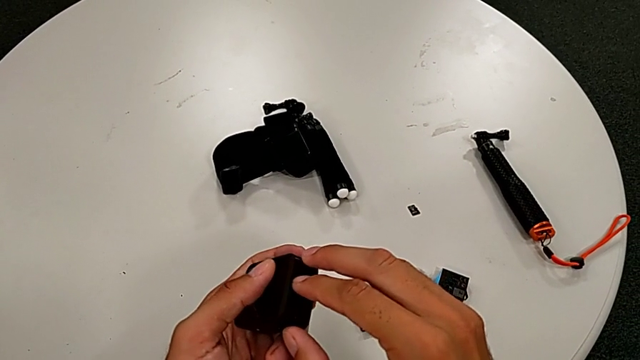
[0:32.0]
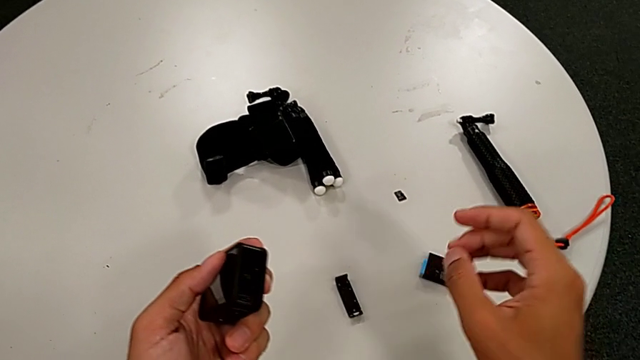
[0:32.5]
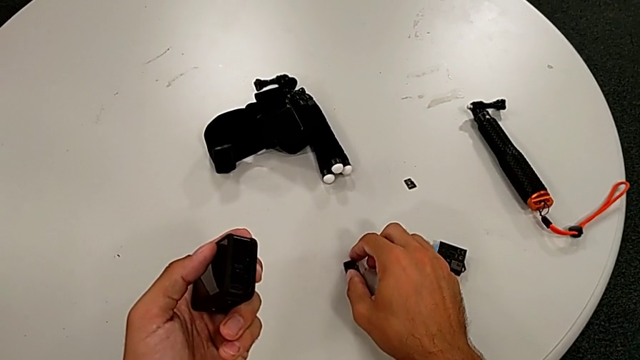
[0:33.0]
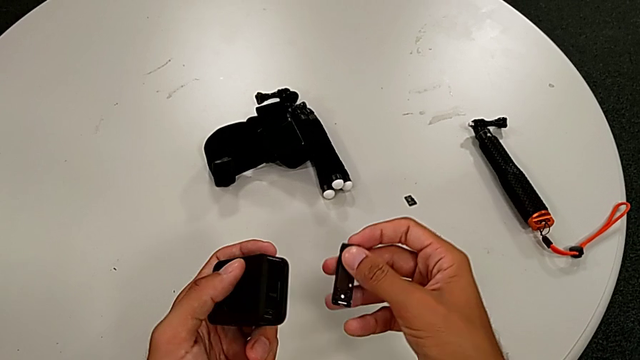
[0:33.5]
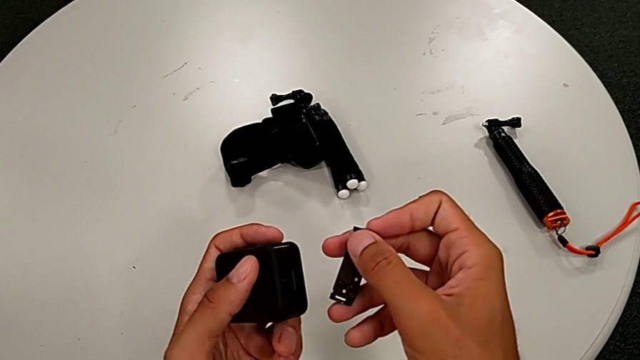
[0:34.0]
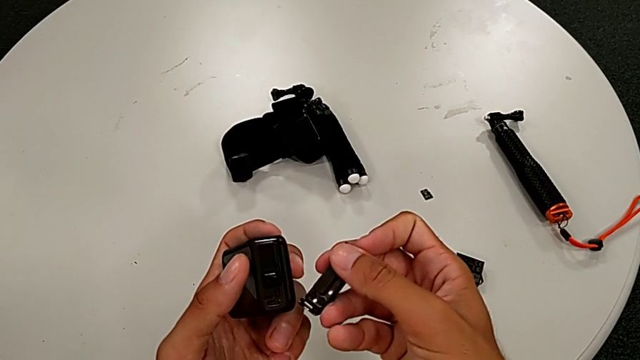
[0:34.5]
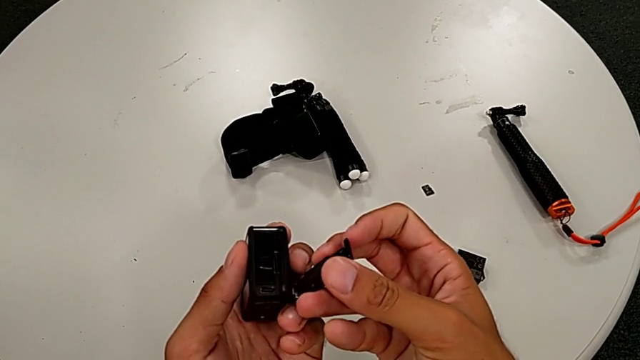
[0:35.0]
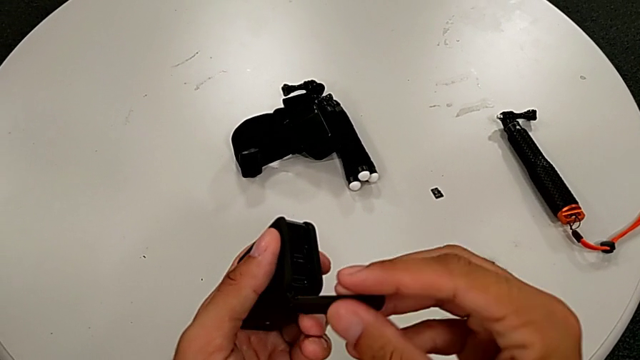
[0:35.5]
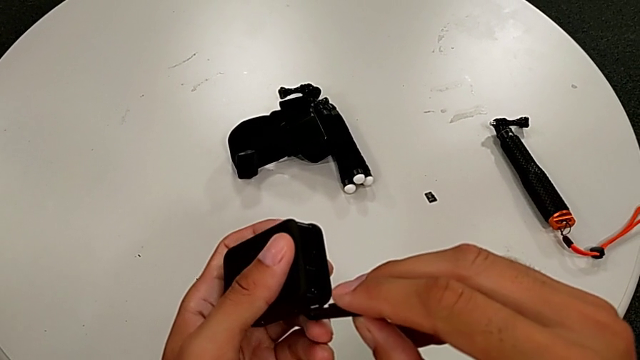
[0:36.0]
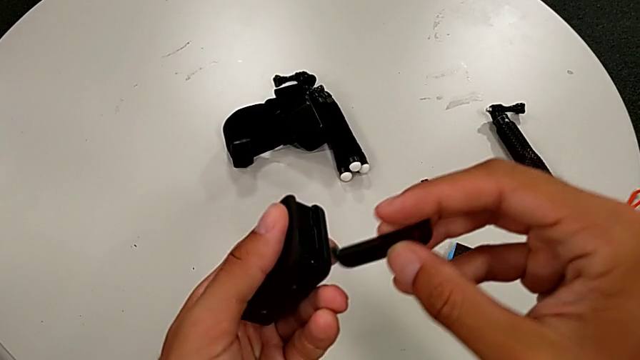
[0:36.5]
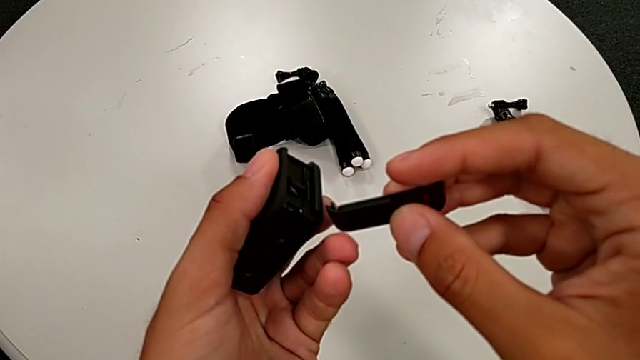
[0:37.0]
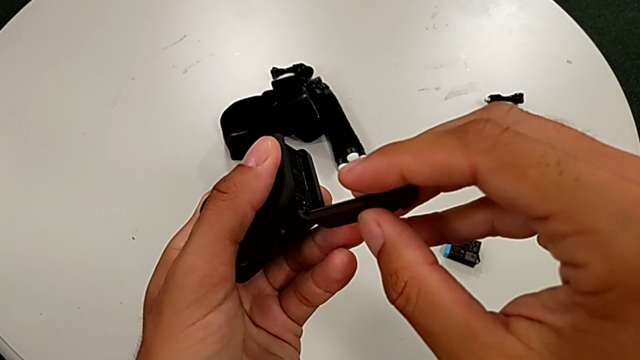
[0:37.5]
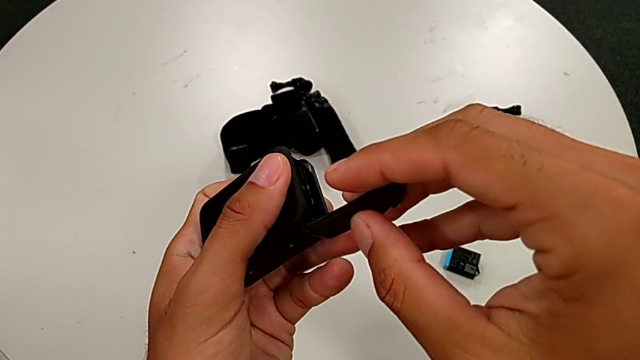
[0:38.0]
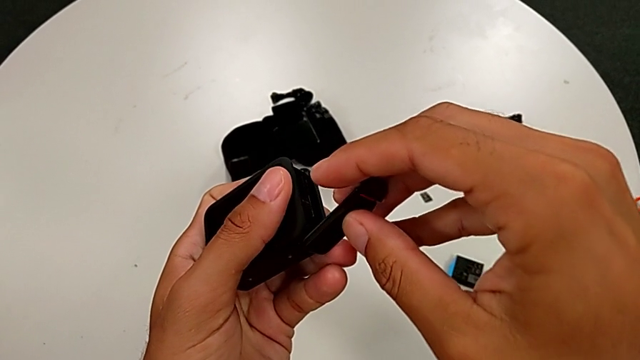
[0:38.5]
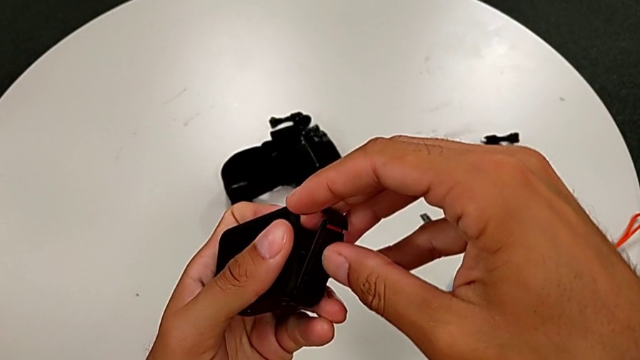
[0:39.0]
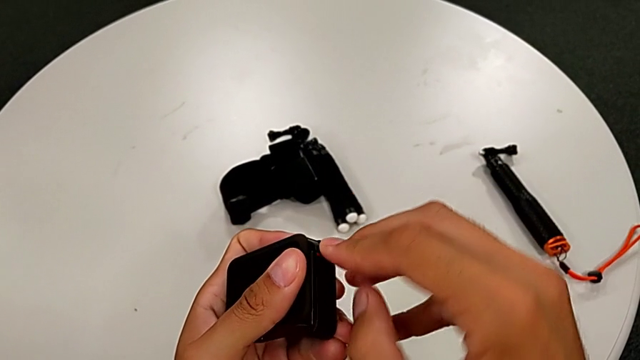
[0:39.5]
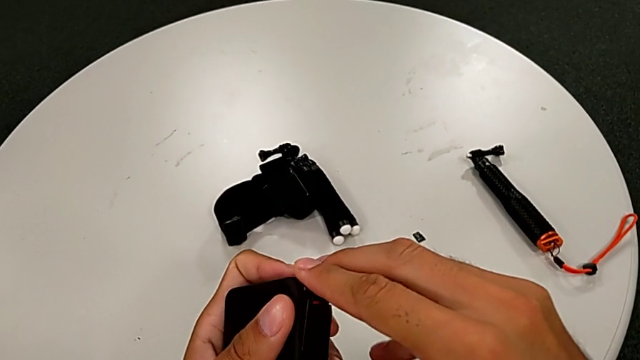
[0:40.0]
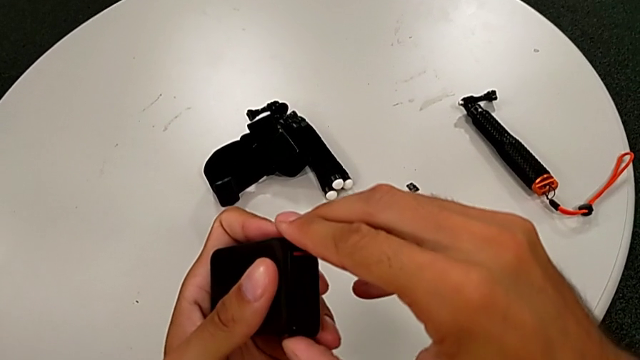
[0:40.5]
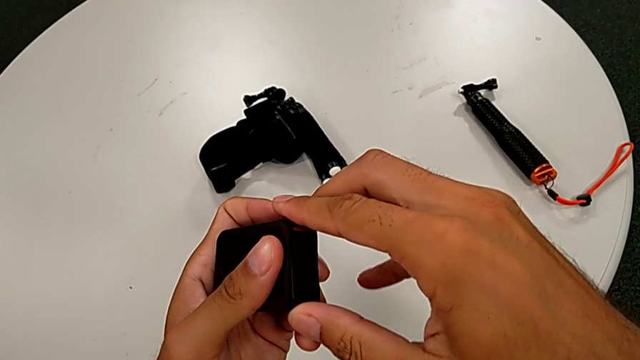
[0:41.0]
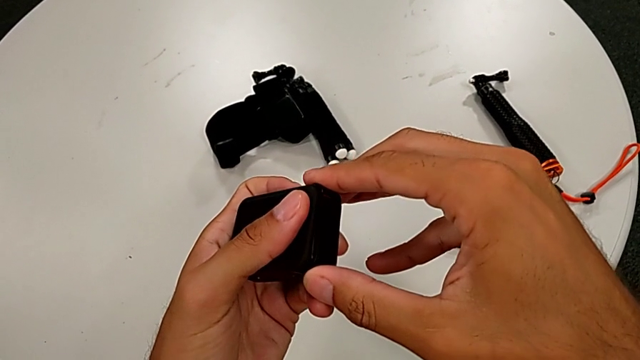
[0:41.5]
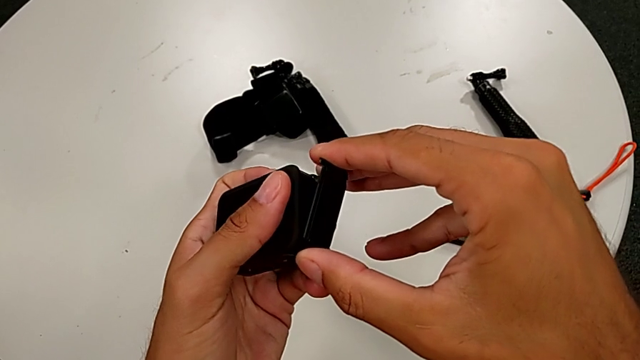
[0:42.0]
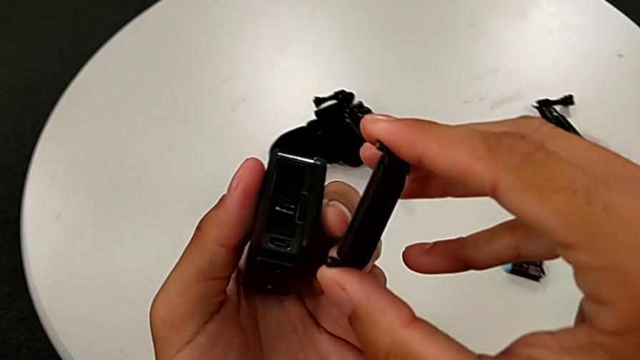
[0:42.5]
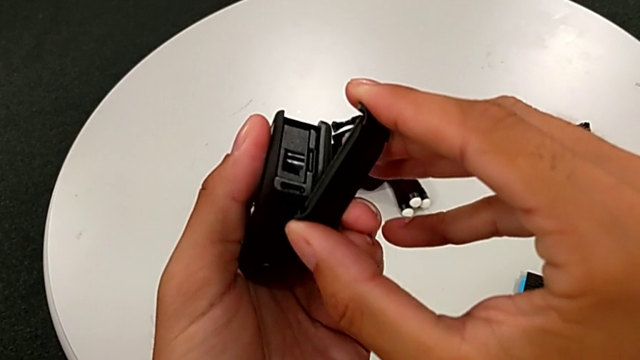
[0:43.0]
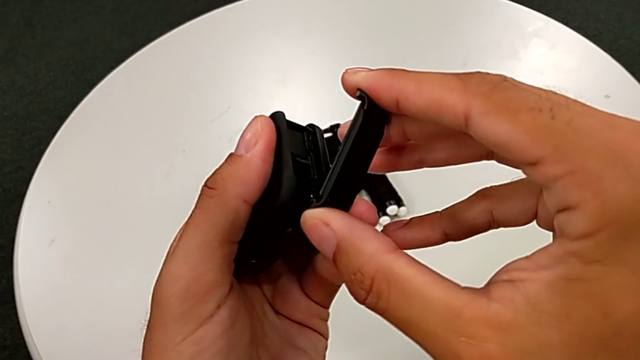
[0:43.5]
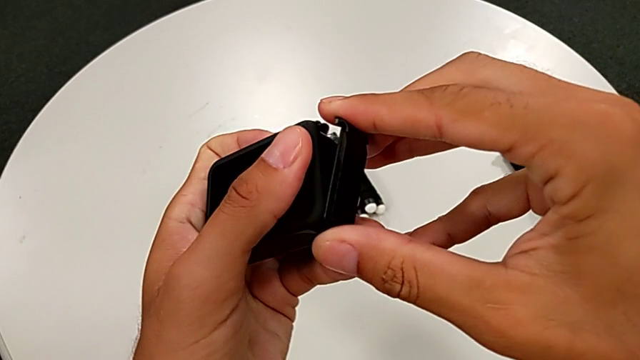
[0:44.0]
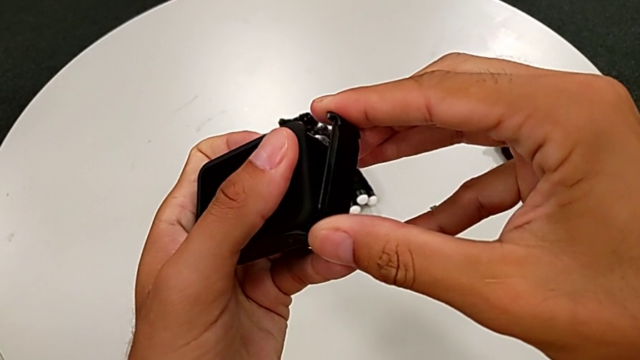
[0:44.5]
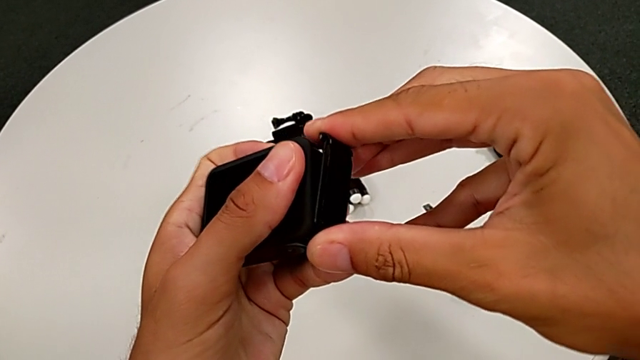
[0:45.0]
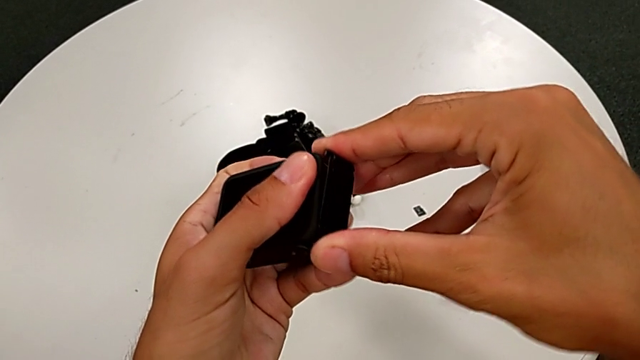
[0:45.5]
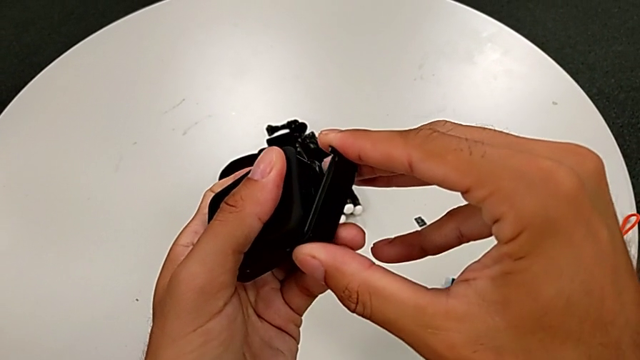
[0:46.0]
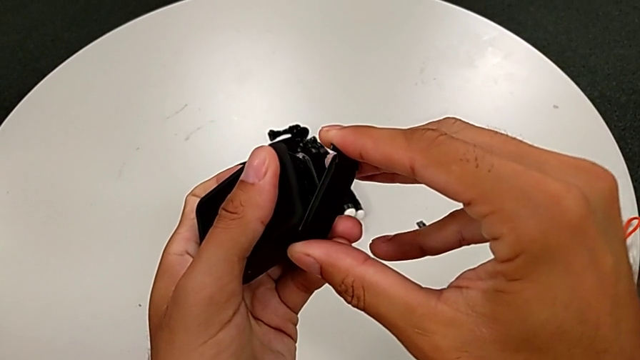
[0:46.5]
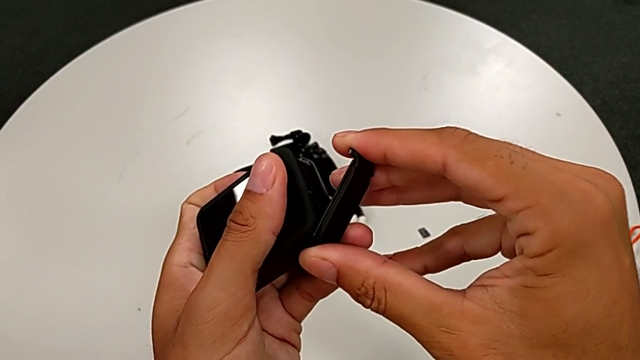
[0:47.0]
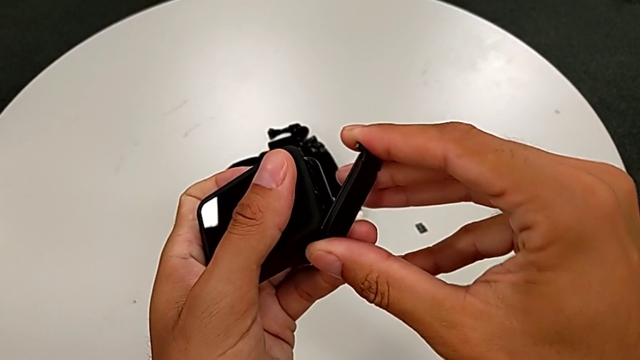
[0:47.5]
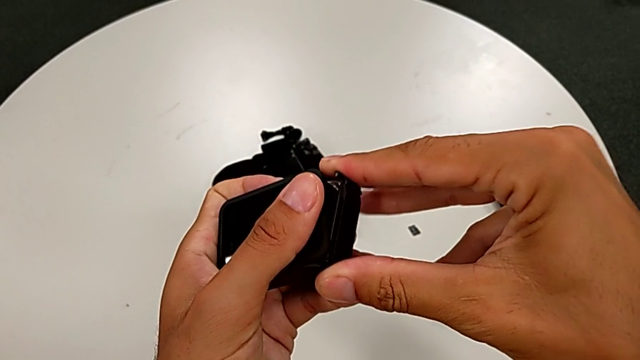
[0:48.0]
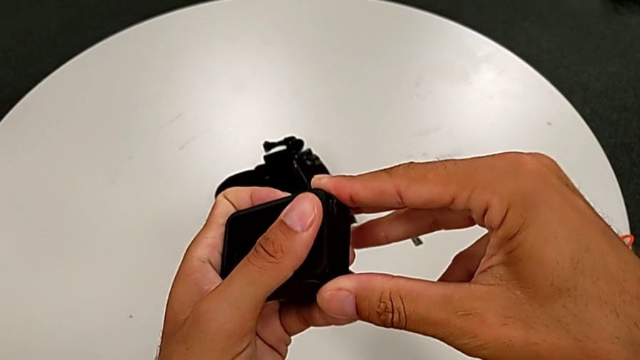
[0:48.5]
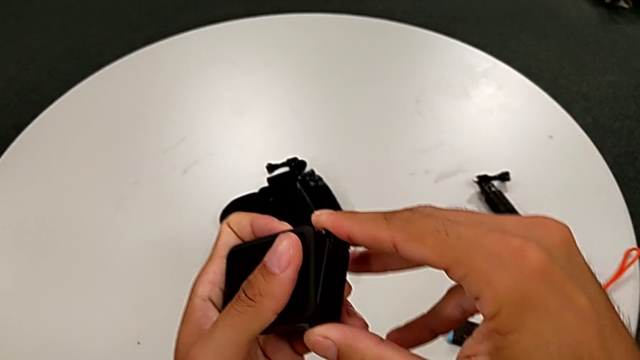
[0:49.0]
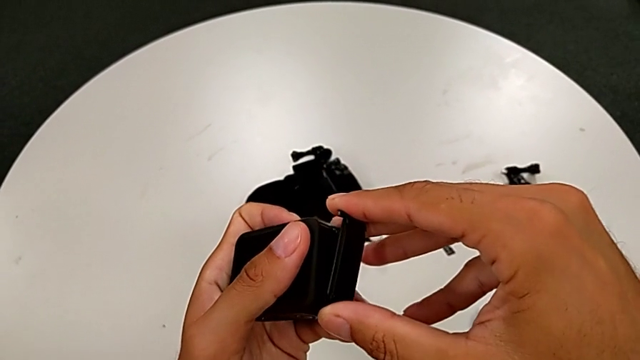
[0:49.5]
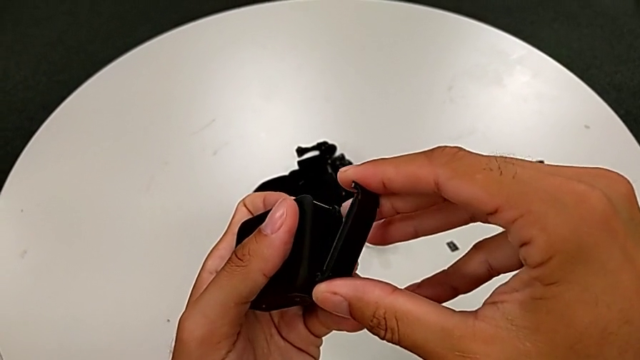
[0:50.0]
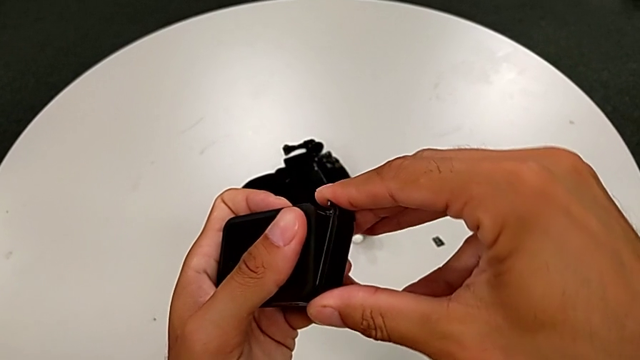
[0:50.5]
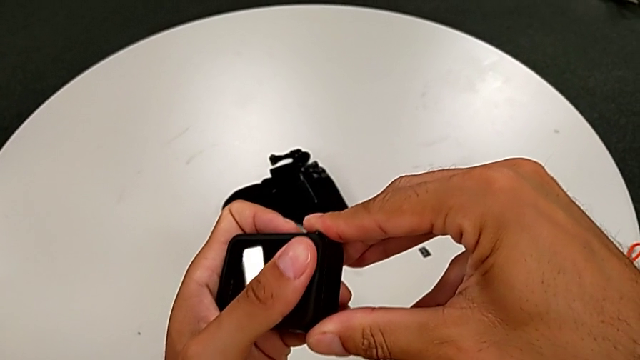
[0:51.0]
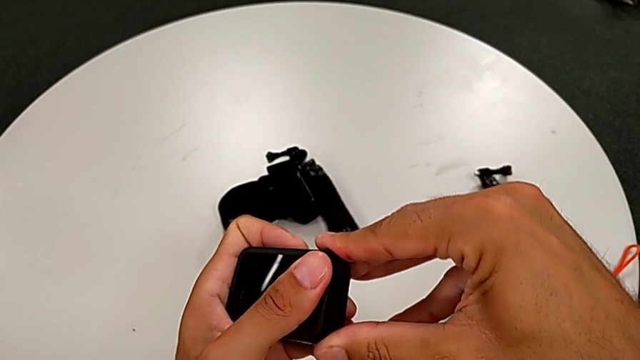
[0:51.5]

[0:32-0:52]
The camera wearer is changing the battery regularly. They grab the battery door and wrongly close it, trying to attach the battery door.

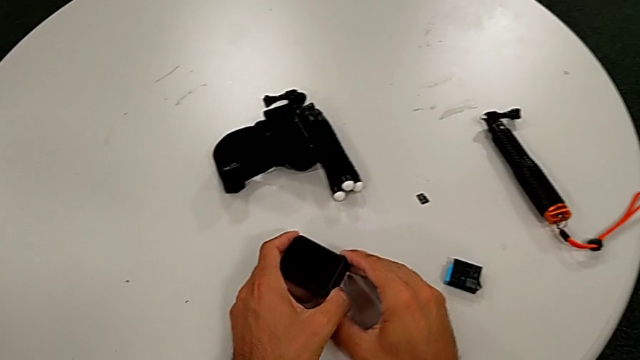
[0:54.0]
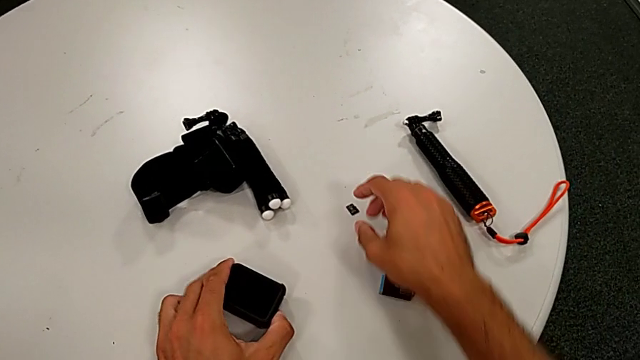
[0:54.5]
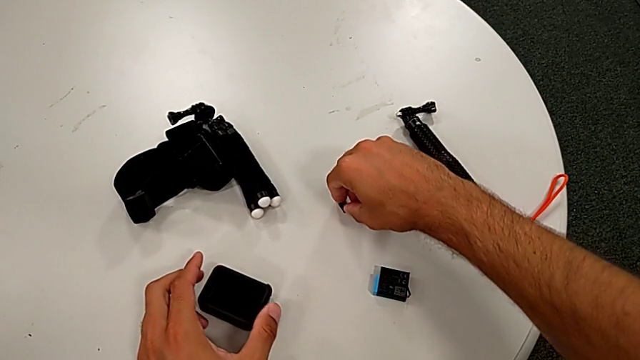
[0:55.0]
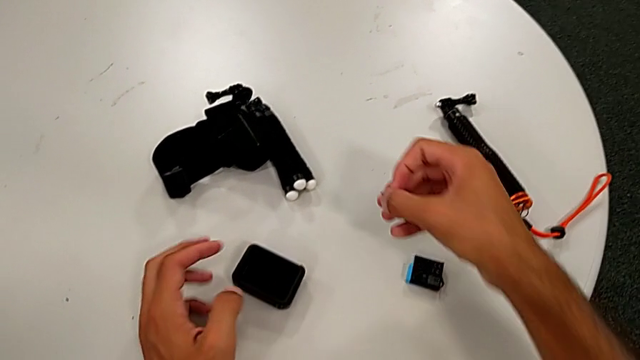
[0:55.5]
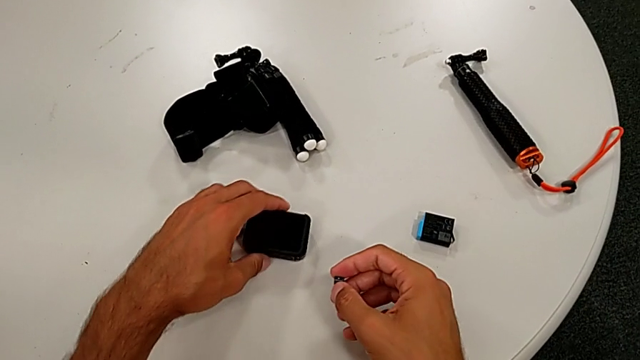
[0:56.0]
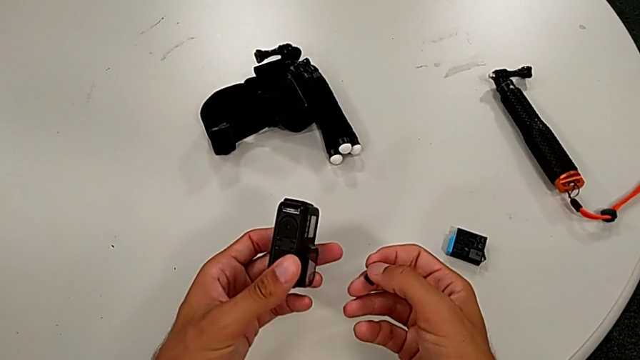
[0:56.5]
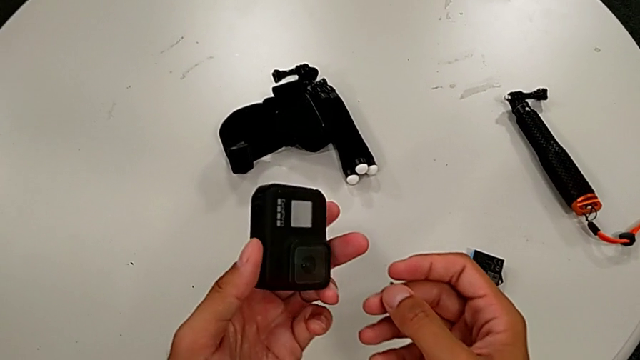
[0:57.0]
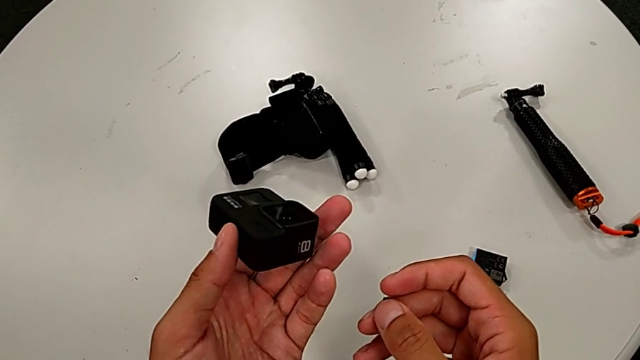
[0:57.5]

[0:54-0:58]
The camera wearer is changing the SD card. They grab the SD card and begin to inspect the GoPro.
